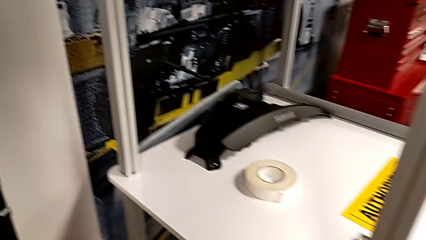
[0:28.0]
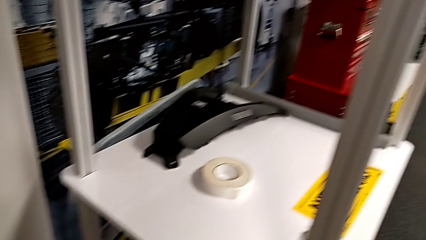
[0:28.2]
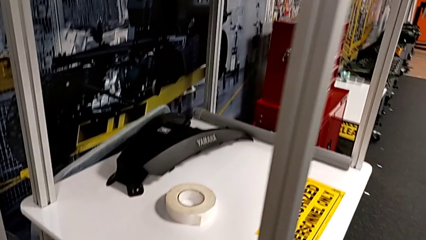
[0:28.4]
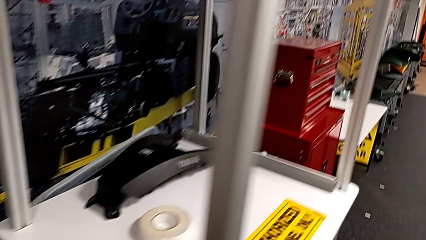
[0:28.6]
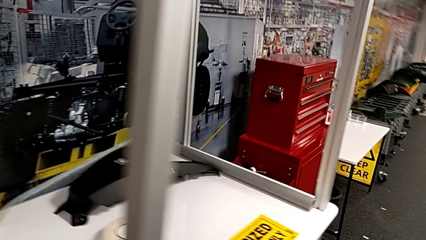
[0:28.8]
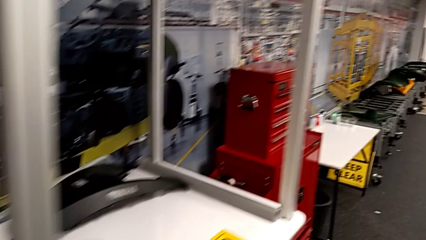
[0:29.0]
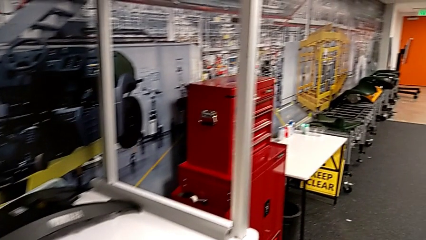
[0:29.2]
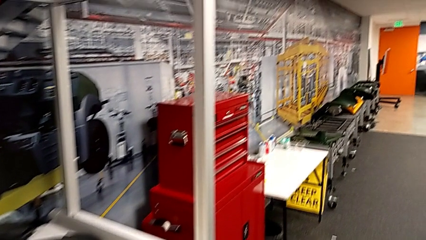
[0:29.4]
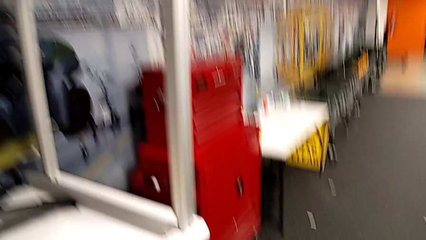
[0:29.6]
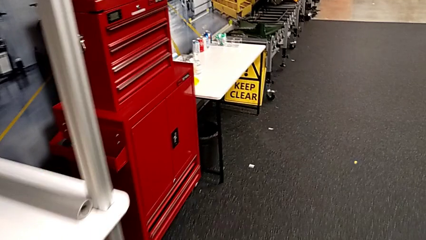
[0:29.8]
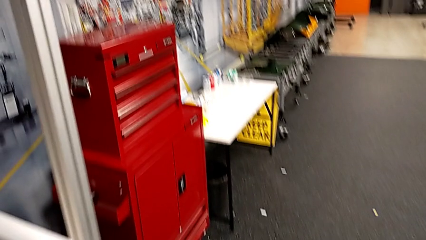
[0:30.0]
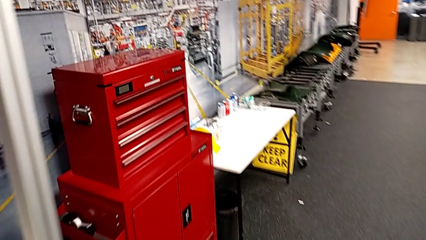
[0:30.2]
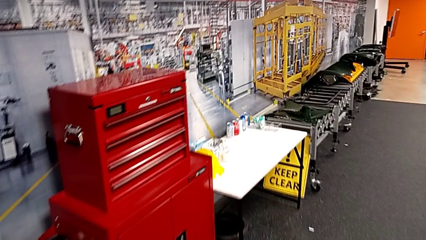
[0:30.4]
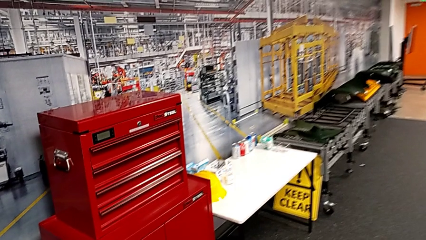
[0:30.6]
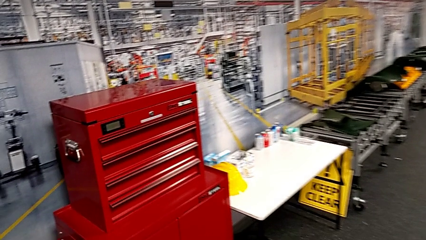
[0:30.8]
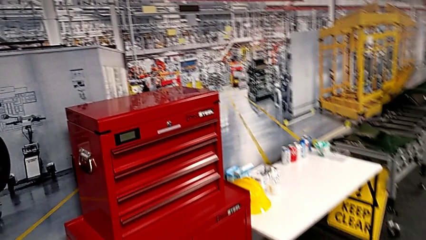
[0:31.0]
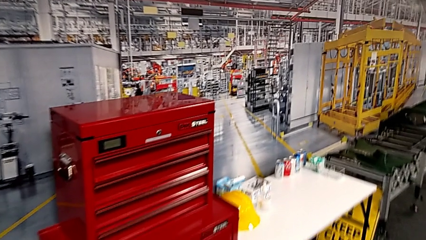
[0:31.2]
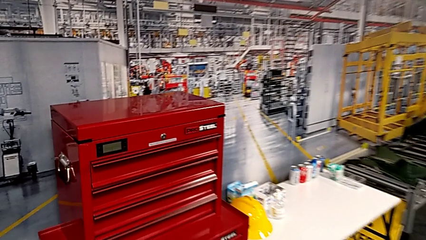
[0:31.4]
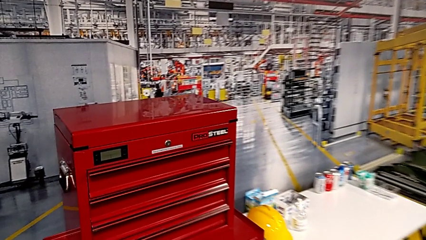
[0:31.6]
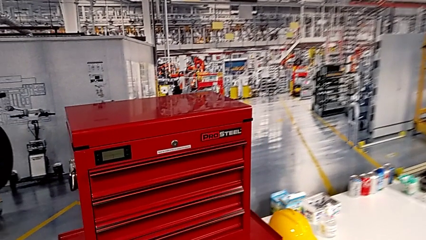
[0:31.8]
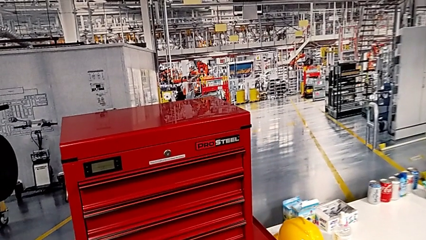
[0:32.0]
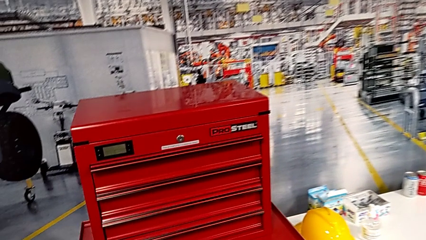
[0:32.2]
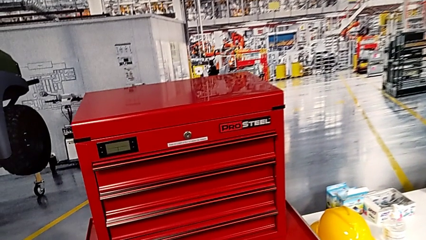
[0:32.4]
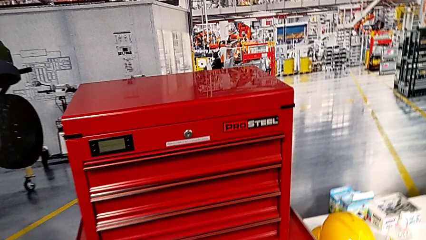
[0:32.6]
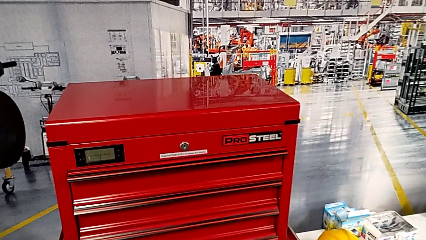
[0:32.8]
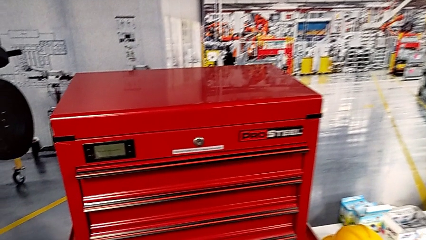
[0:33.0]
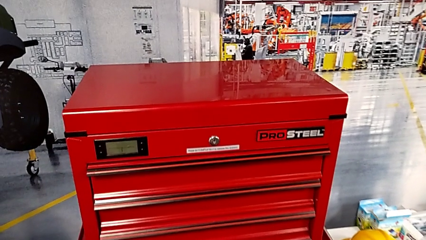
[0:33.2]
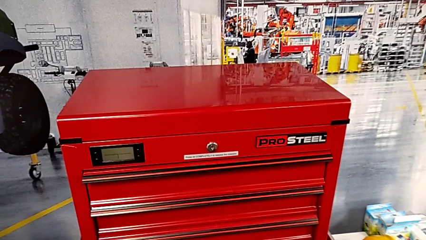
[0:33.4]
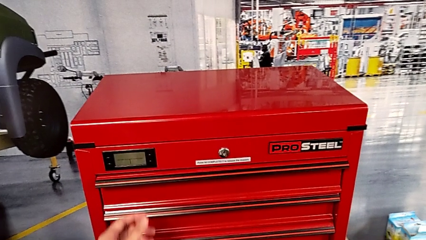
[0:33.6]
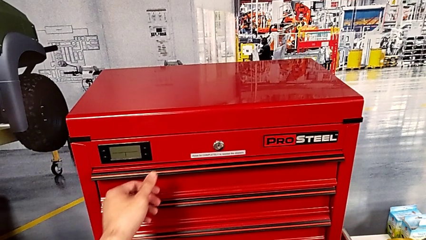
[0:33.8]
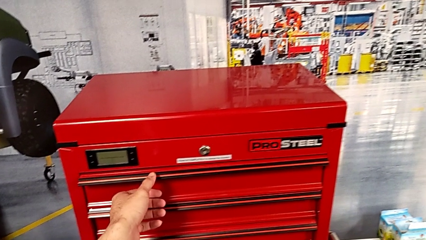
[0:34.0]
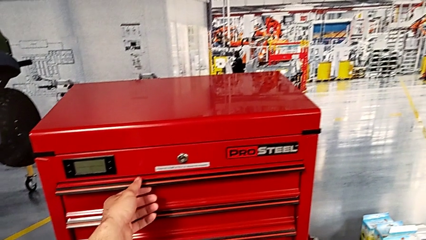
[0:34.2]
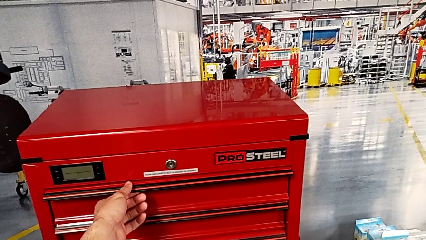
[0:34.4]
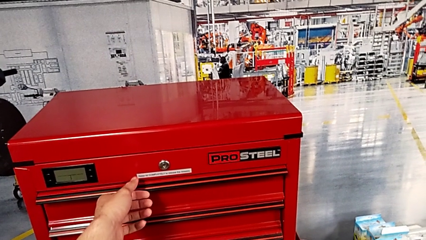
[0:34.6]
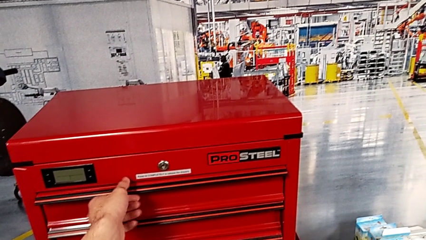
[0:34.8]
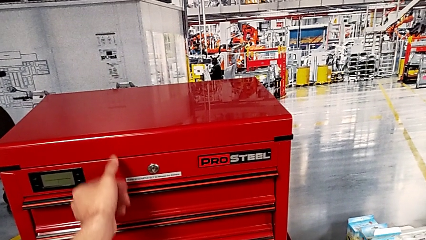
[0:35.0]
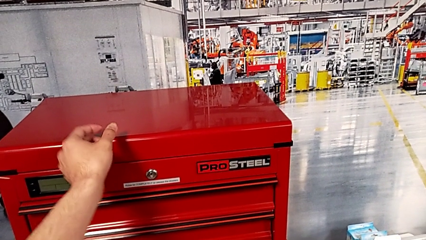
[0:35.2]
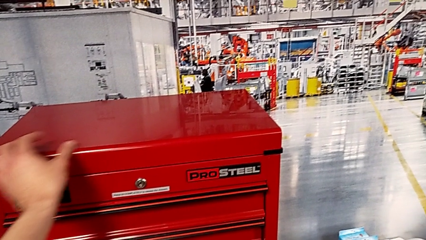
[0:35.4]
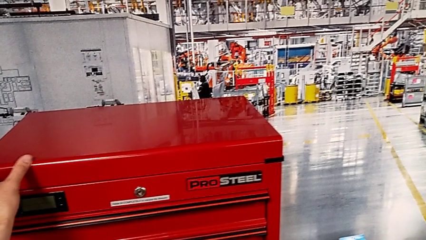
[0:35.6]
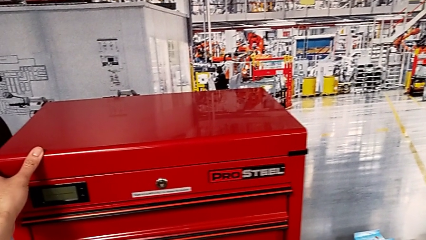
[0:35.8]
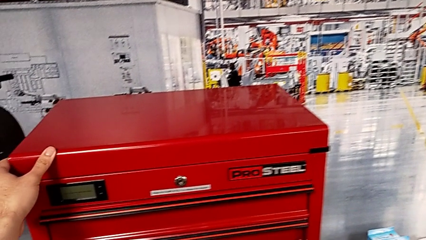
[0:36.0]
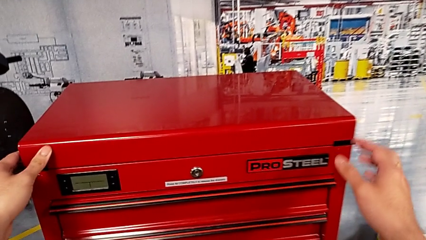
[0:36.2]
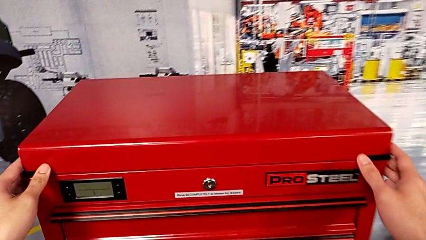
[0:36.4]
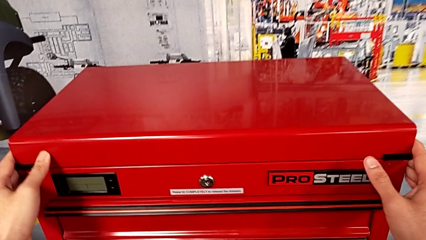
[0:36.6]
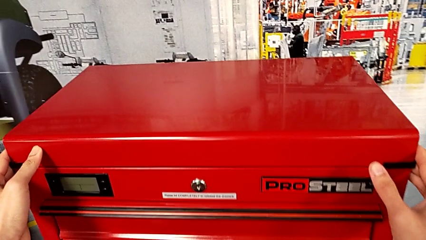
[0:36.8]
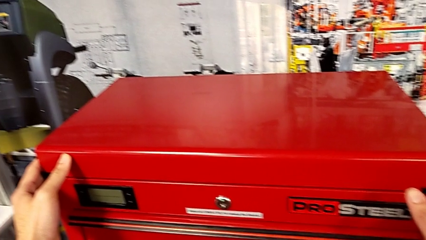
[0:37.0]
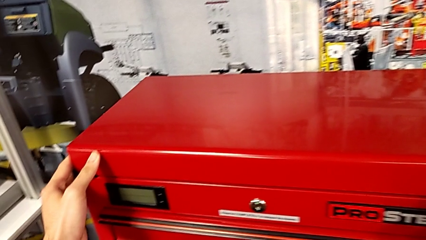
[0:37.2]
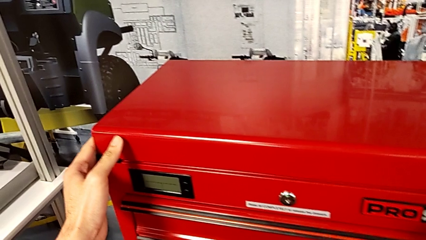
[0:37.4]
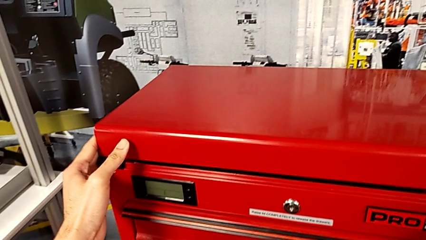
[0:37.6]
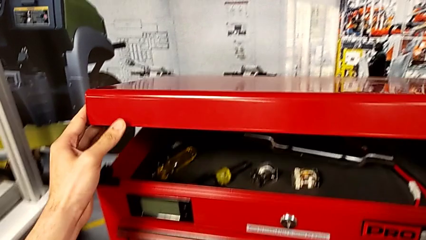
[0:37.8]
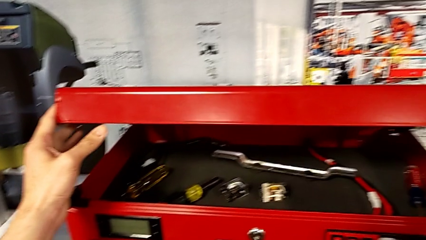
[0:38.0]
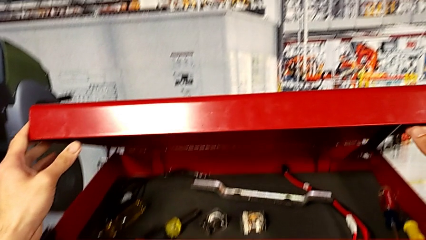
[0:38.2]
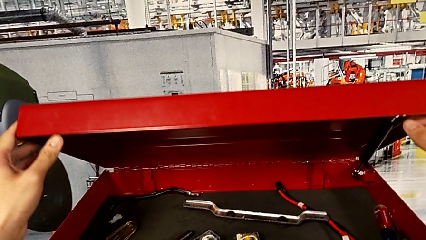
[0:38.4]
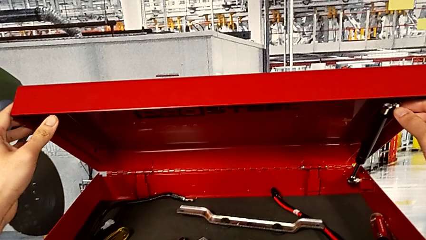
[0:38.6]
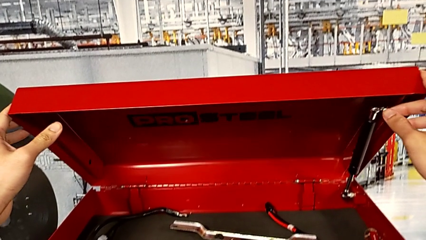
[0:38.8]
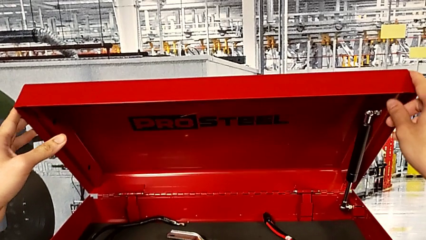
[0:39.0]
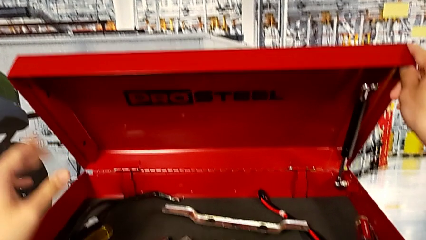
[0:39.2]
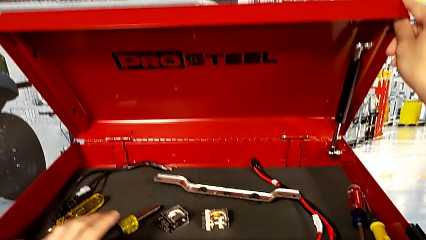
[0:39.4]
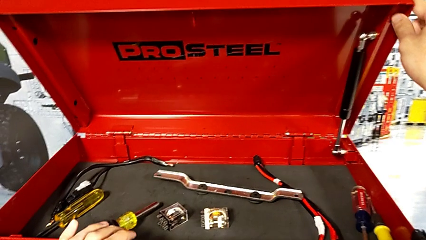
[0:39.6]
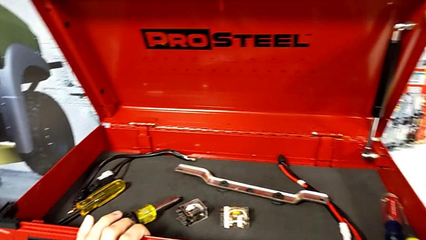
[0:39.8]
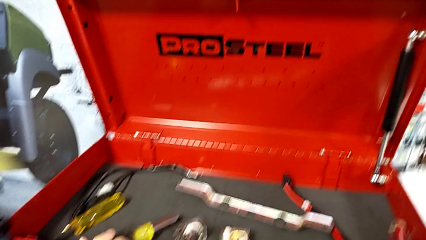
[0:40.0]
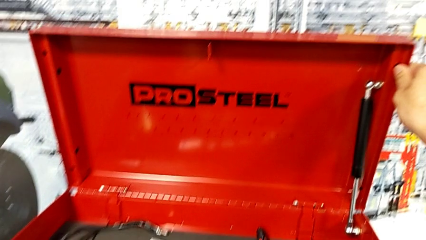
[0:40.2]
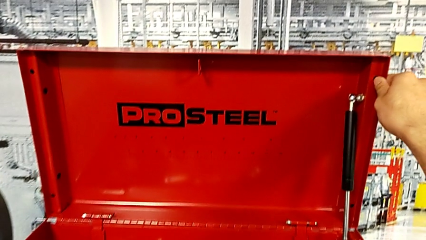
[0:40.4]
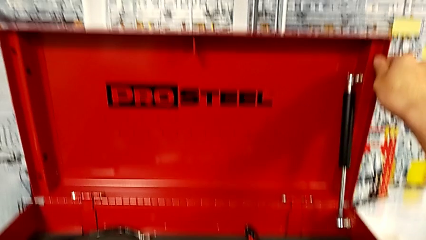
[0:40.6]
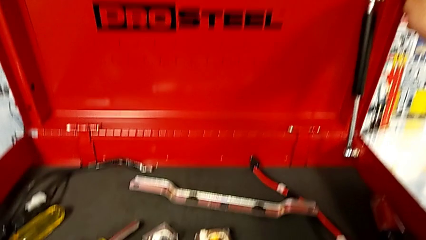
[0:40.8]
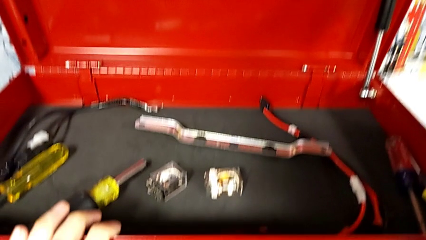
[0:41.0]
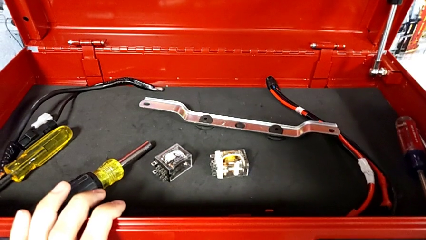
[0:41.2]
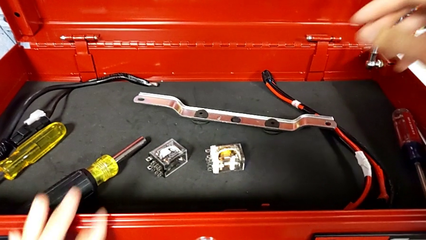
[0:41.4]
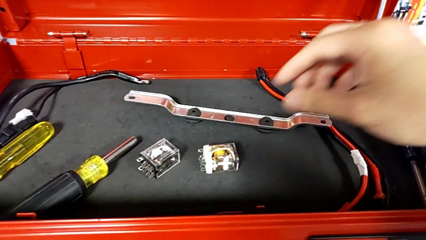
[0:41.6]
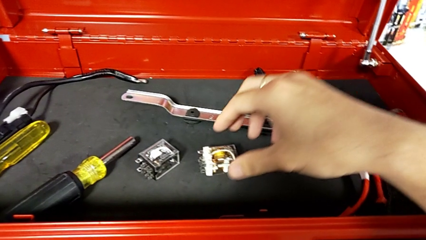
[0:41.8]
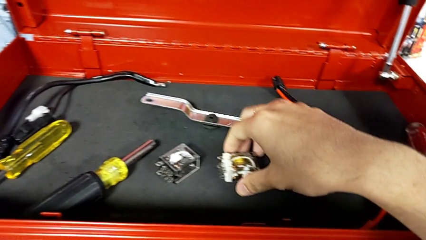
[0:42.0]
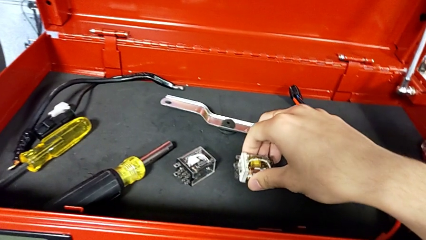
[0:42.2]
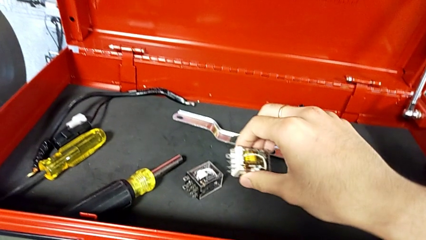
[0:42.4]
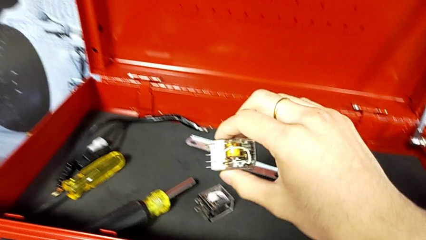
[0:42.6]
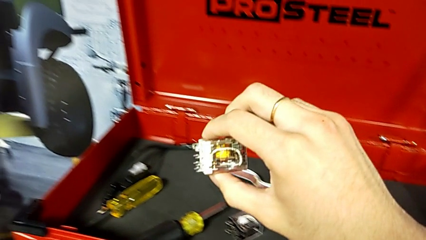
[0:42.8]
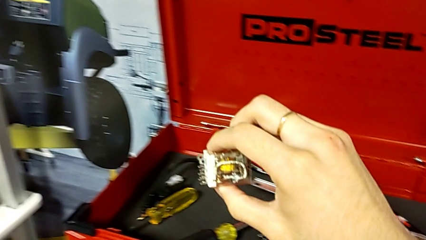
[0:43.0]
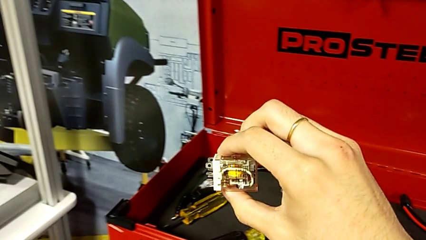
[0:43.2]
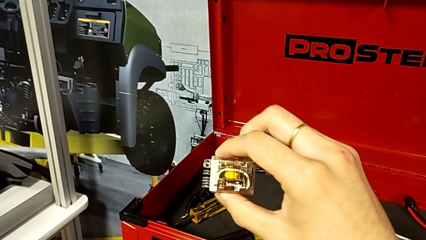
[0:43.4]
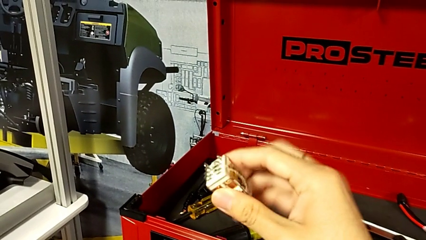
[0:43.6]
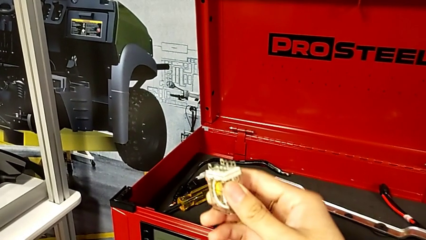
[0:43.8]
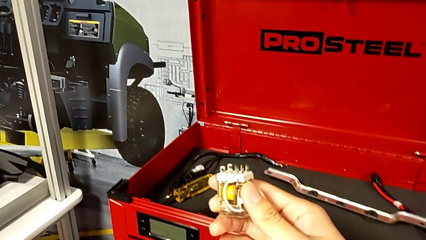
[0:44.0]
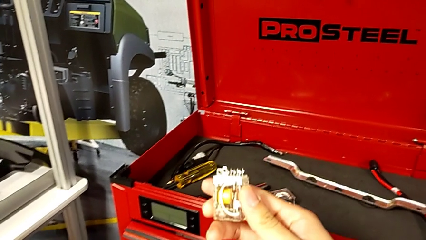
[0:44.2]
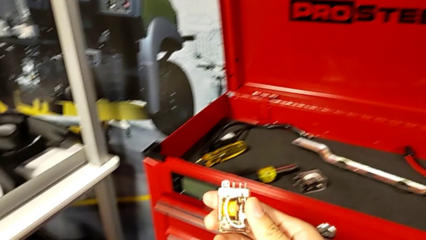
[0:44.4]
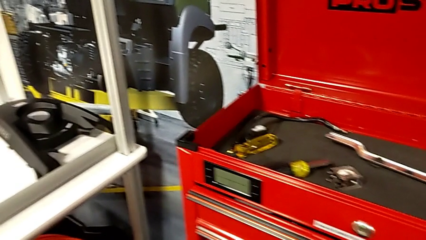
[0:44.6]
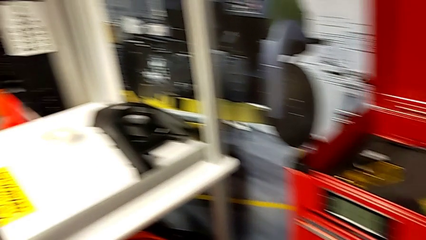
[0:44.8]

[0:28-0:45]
The camera wearer is grabbing the circuit breaker. They wrongly grab the drawer, the wrong part, grab the top toolbox, open it, approach the first circuit breaker, lift it and rotate it.
